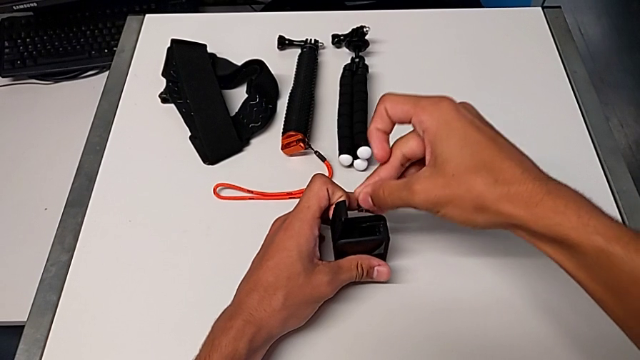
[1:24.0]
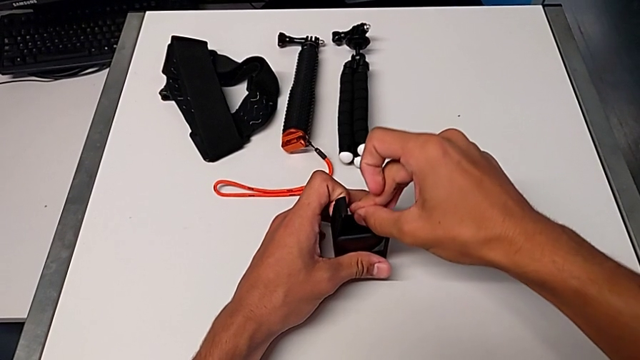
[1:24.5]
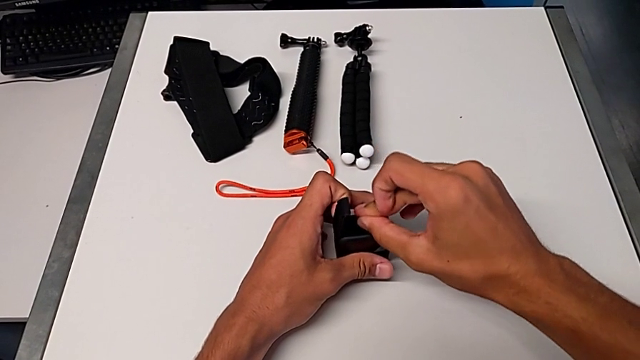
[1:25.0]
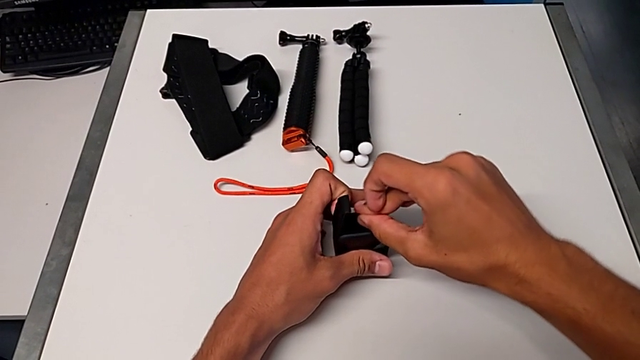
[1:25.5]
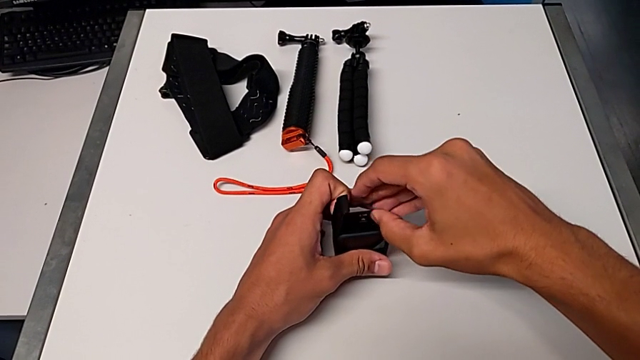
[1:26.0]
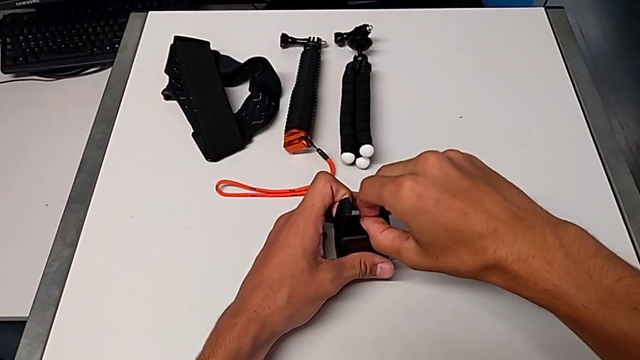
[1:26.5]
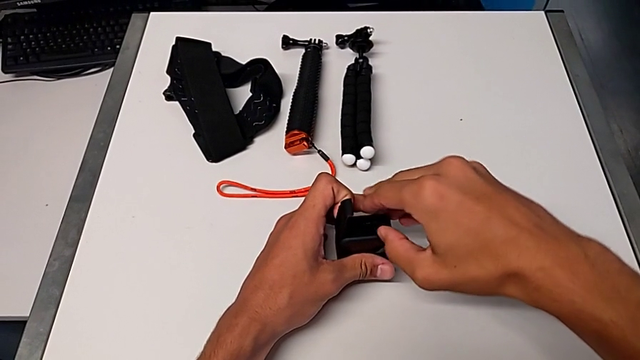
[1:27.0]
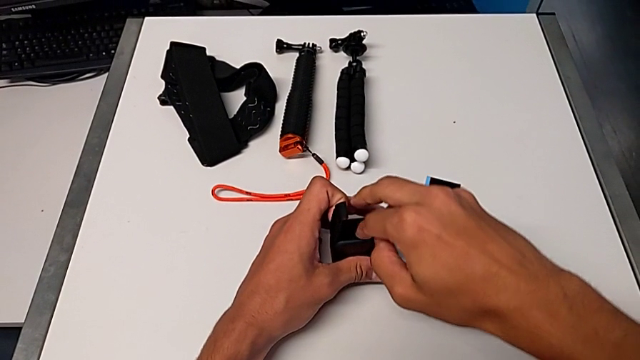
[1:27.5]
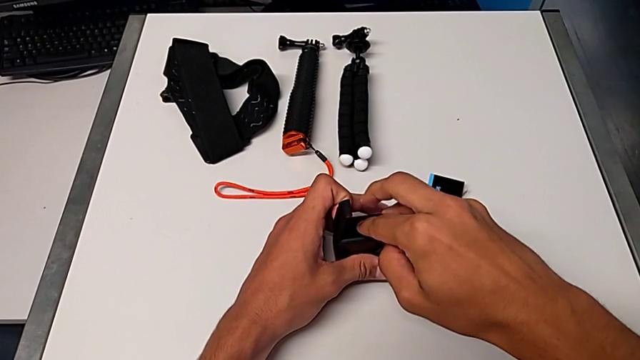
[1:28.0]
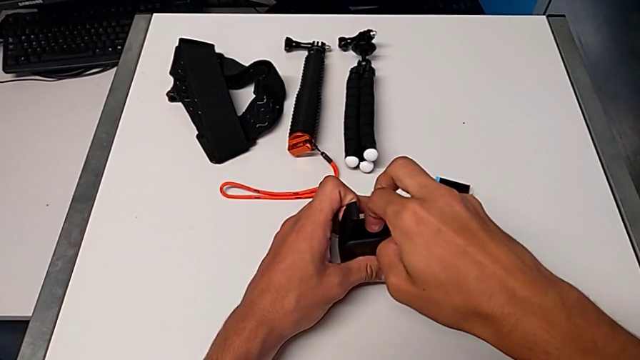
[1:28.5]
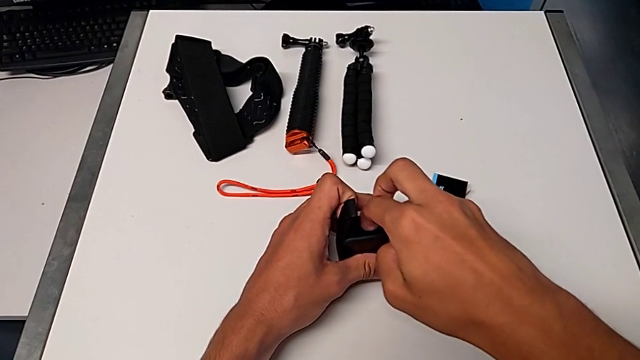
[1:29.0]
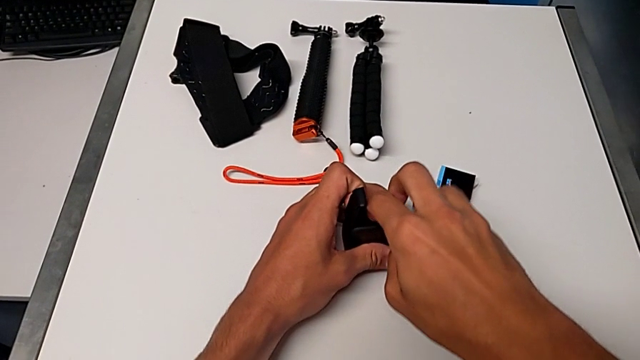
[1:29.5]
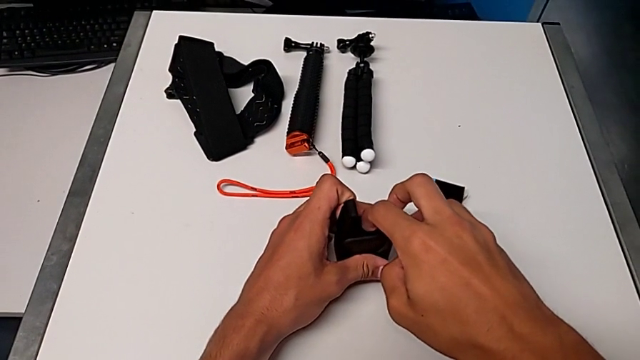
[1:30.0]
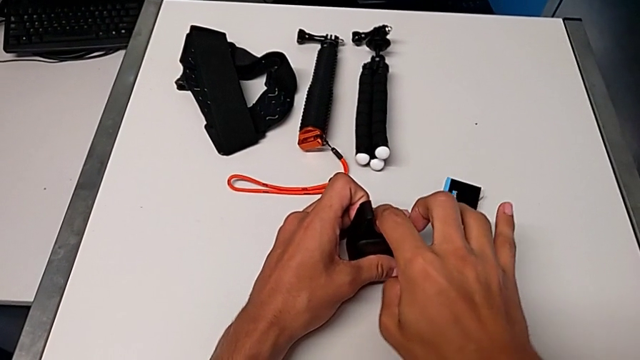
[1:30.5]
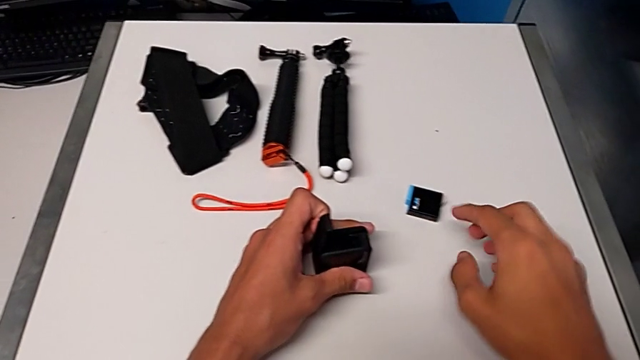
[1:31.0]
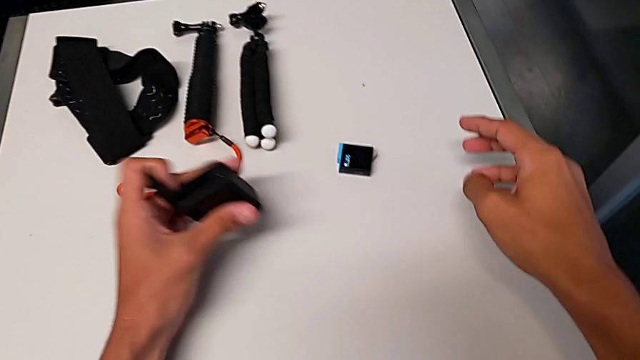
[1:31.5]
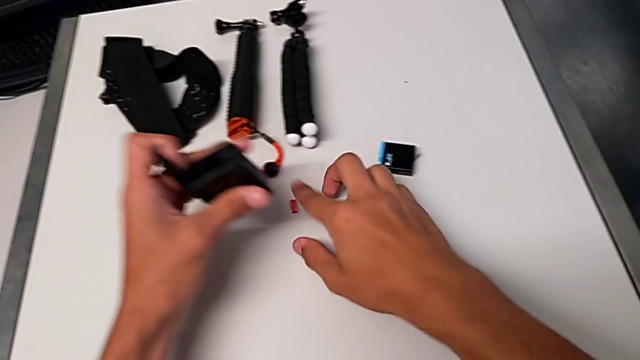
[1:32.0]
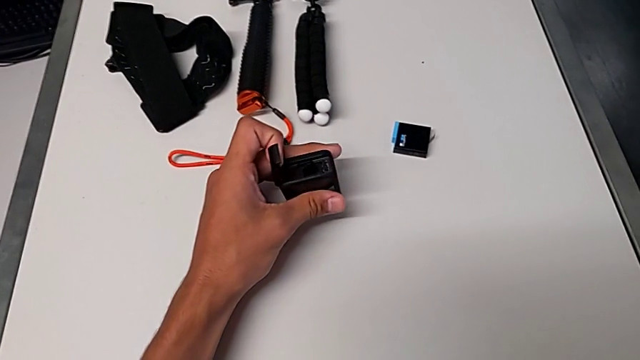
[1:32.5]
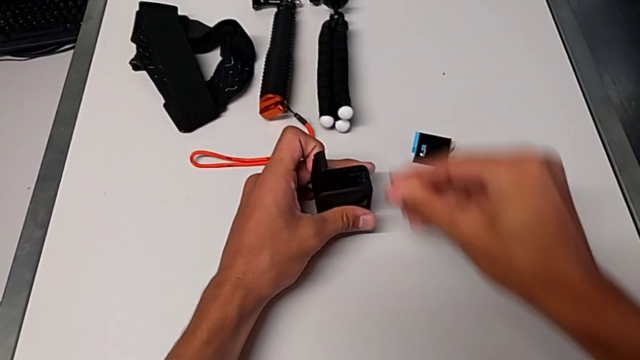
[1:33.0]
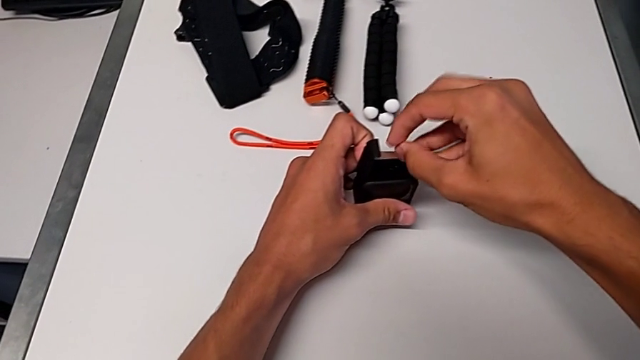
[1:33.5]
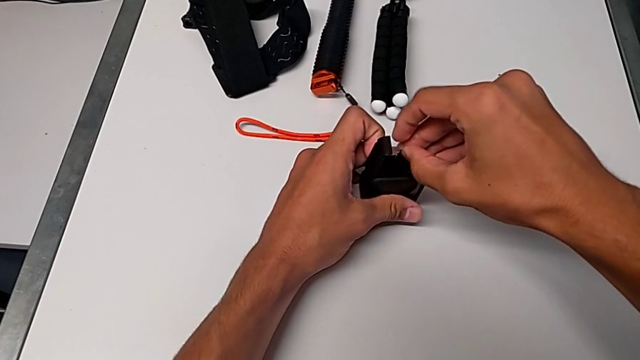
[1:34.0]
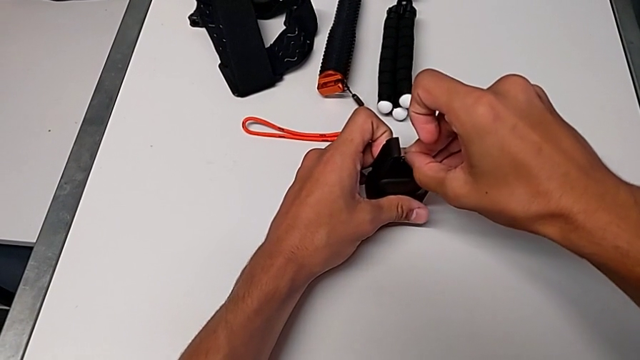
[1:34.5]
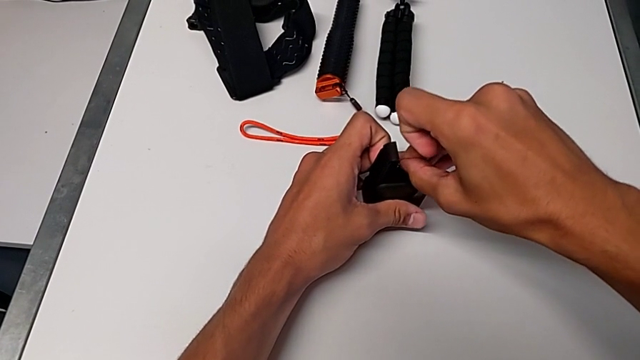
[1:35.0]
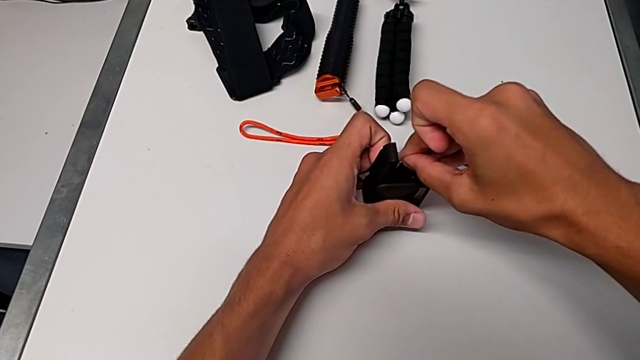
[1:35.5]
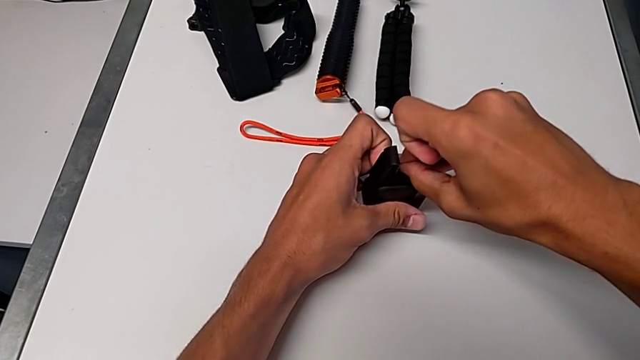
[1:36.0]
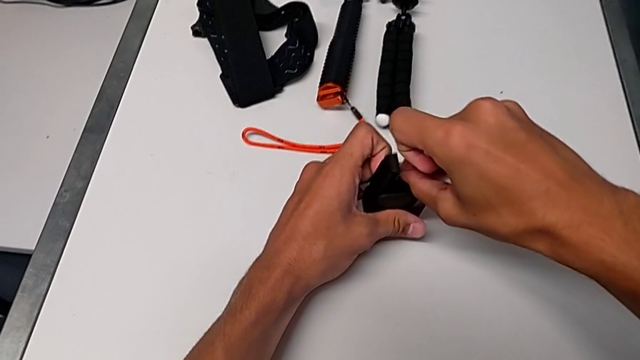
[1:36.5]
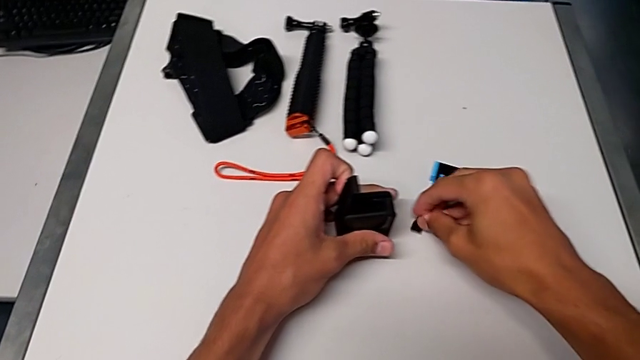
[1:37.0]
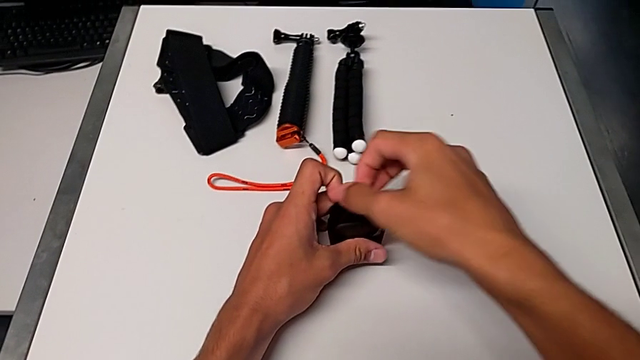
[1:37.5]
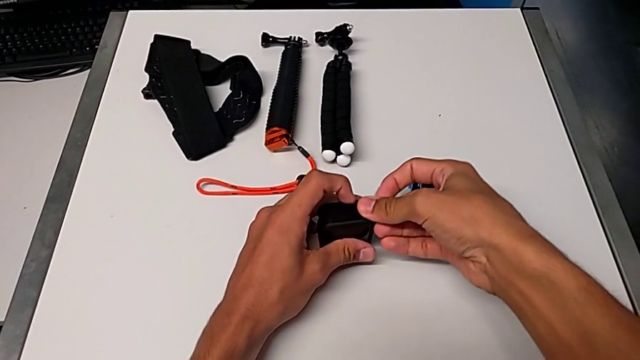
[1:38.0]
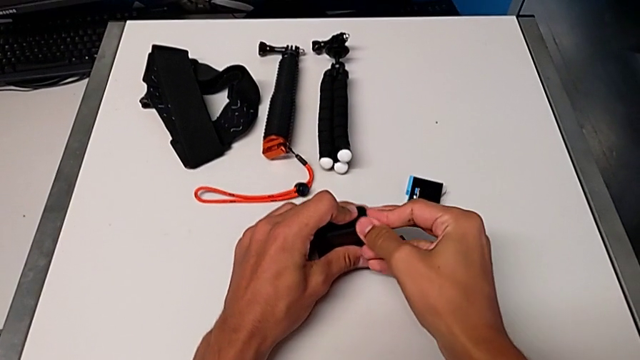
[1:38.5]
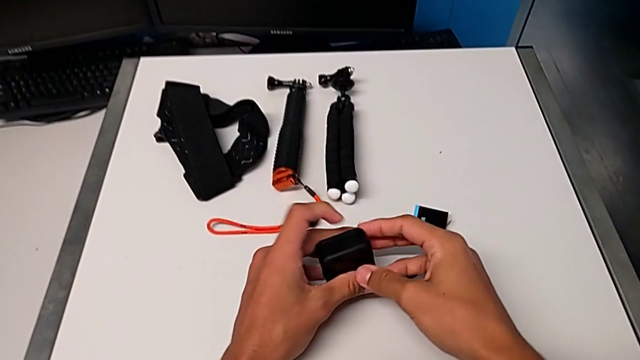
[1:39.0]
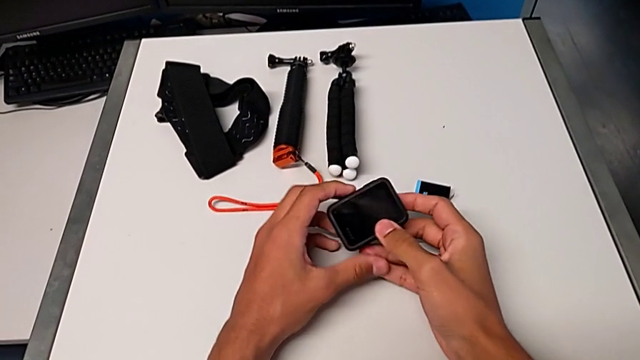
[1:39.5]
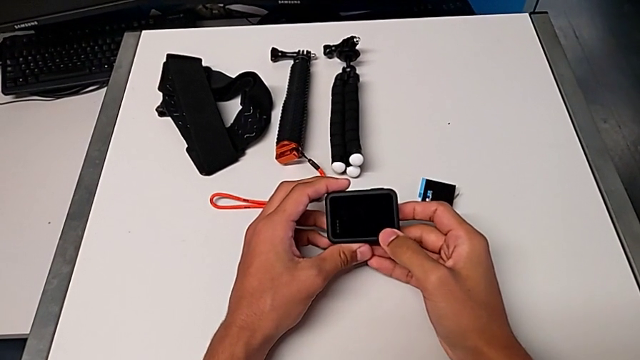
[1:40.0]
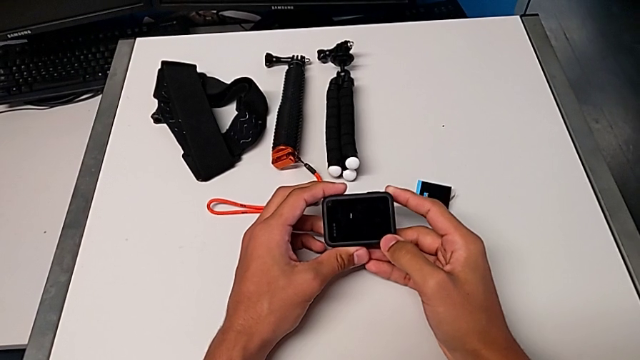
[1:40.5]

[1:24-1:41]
The camera wearer is inserting a new SD card into the GoPro. They place the little SD card, grab it, press it, close the black battery door and hold the GoPro.

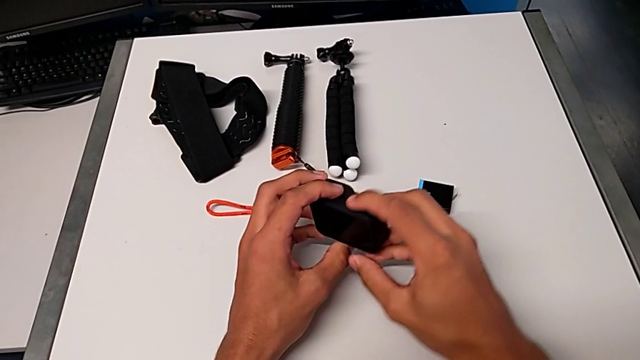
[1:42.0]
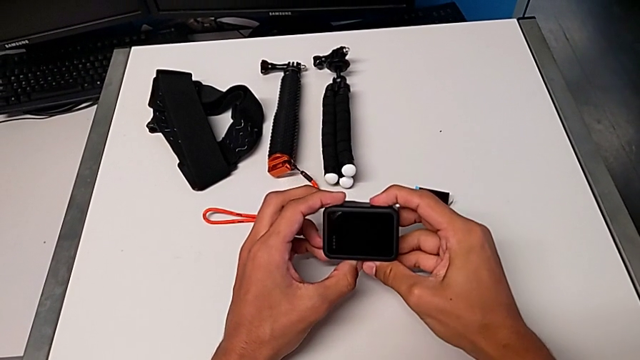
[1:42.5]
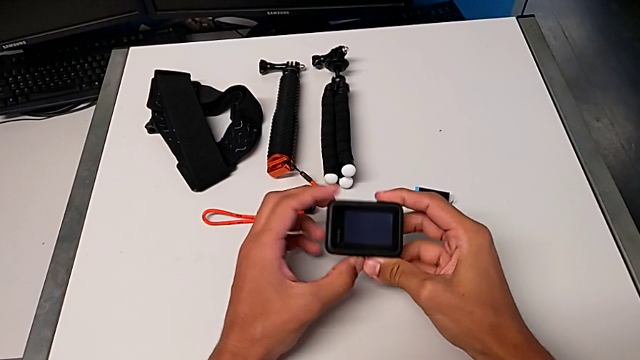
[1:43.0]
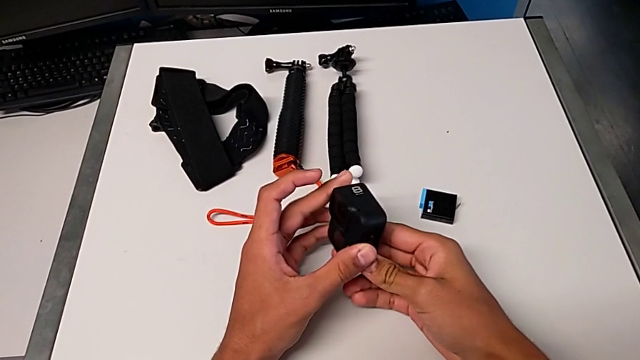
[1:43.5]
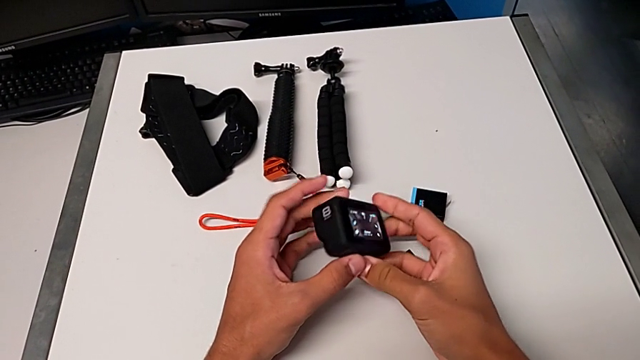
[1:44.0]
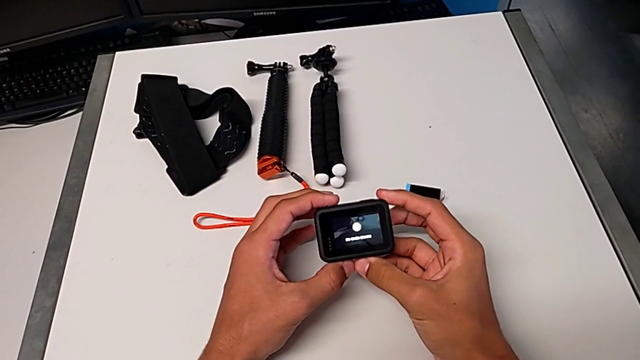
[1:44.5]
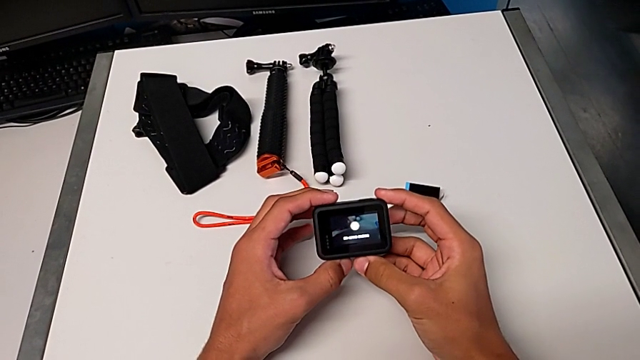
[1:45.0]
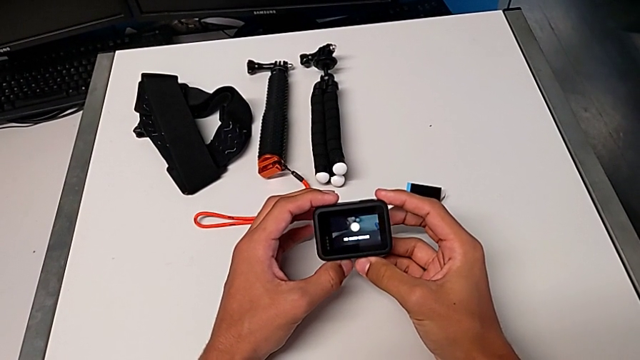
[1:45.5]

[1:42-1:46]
The camera wearer turns on the recording of the GoPro. They turn on the GoPro.
